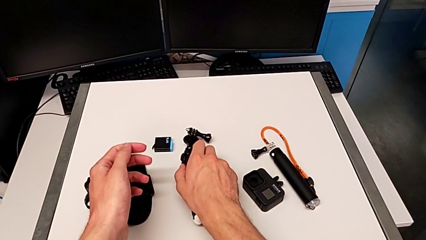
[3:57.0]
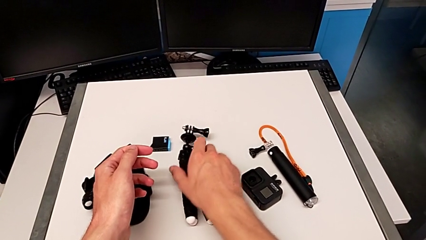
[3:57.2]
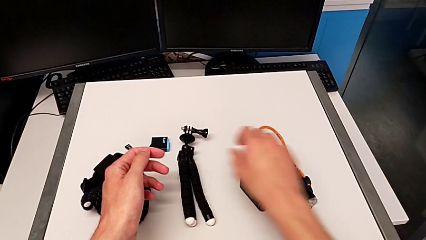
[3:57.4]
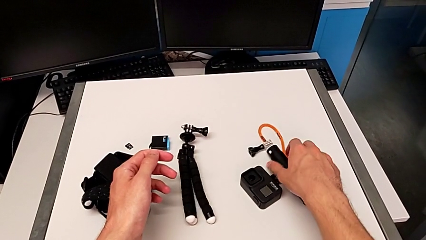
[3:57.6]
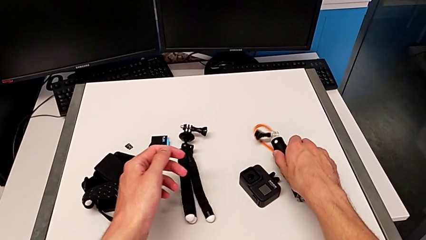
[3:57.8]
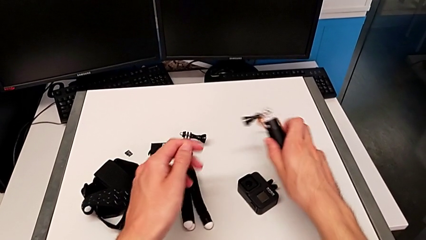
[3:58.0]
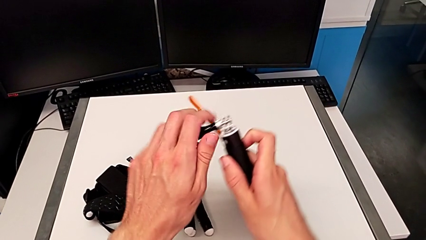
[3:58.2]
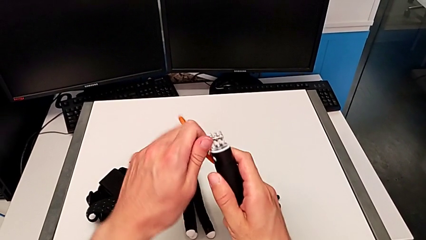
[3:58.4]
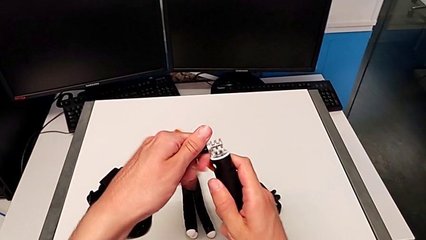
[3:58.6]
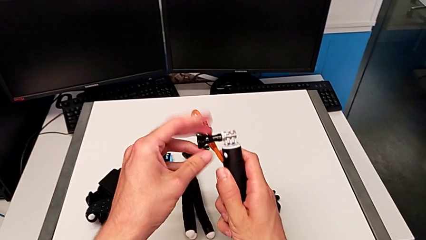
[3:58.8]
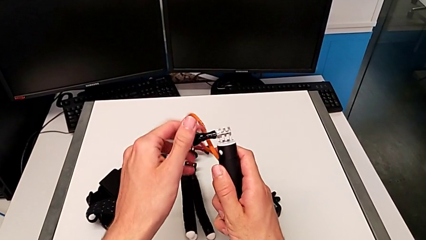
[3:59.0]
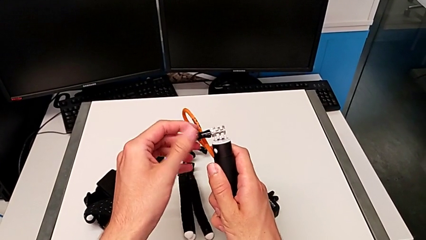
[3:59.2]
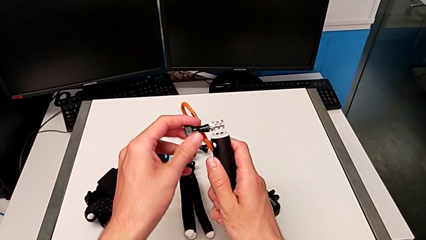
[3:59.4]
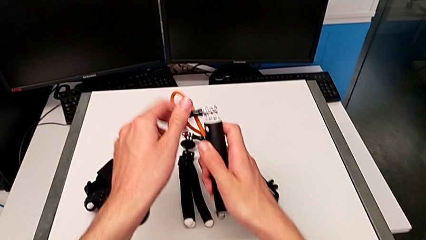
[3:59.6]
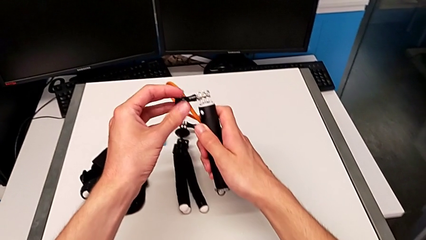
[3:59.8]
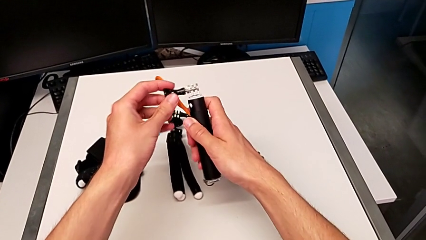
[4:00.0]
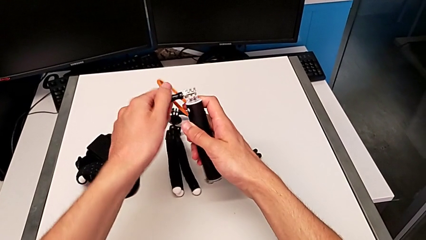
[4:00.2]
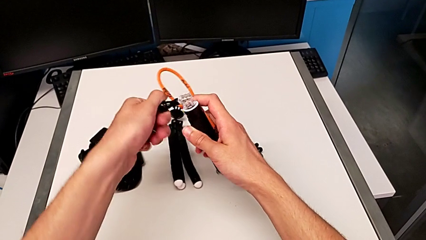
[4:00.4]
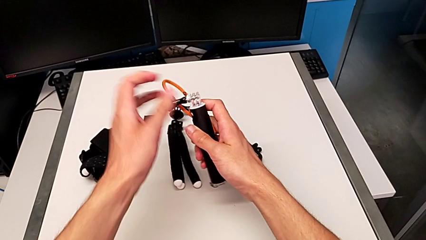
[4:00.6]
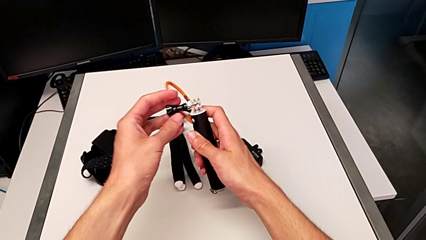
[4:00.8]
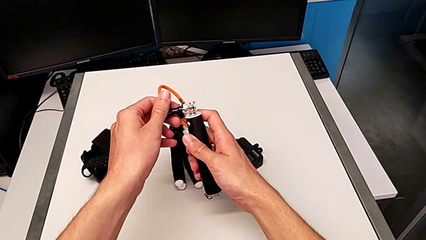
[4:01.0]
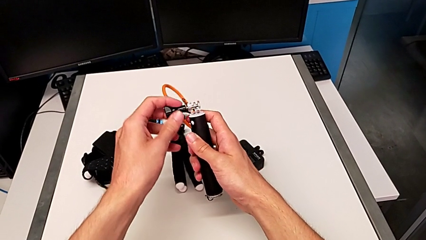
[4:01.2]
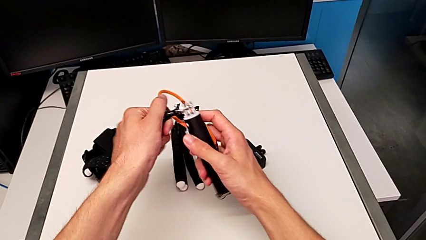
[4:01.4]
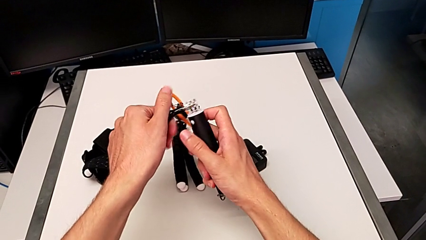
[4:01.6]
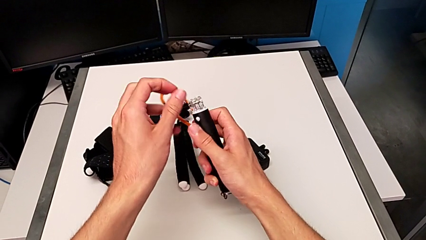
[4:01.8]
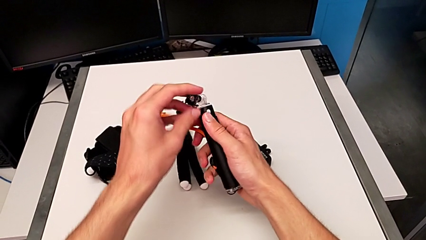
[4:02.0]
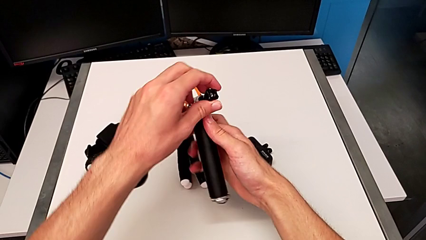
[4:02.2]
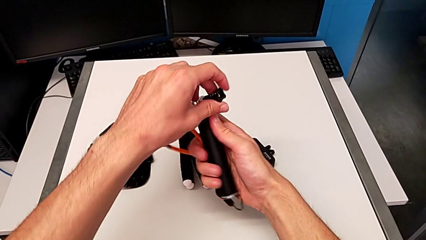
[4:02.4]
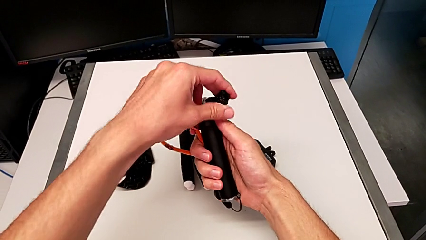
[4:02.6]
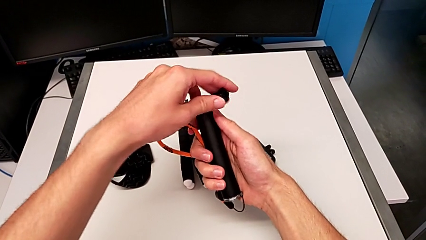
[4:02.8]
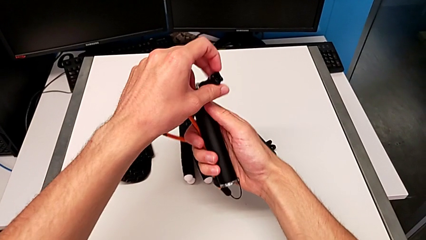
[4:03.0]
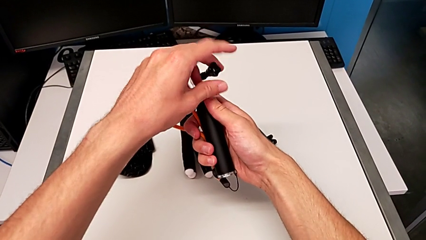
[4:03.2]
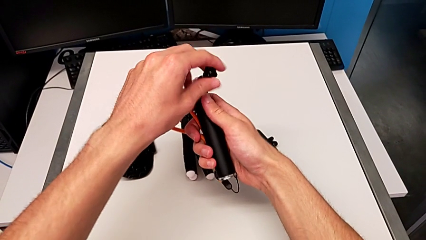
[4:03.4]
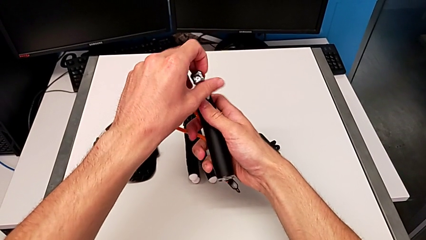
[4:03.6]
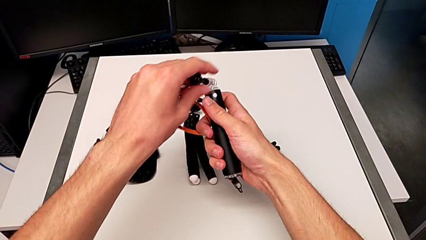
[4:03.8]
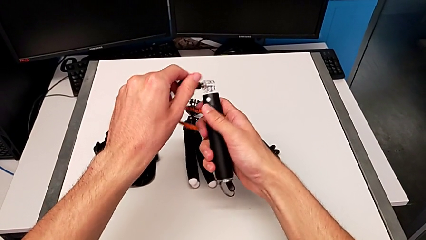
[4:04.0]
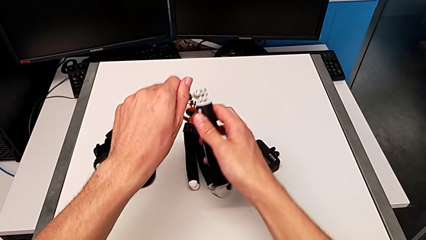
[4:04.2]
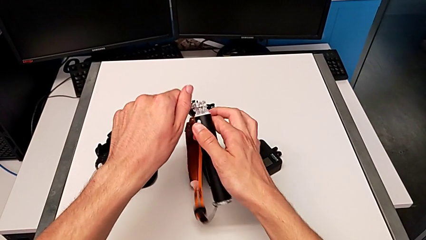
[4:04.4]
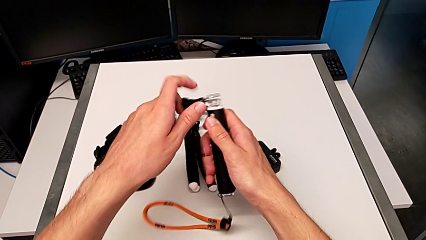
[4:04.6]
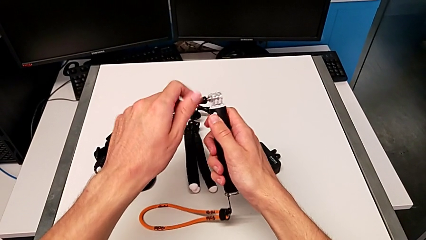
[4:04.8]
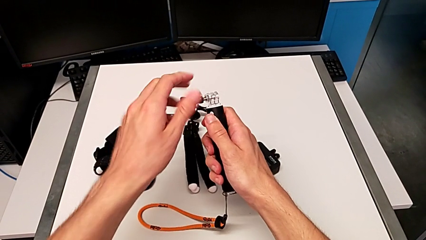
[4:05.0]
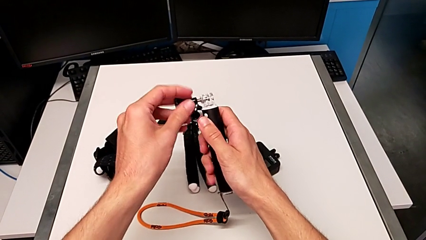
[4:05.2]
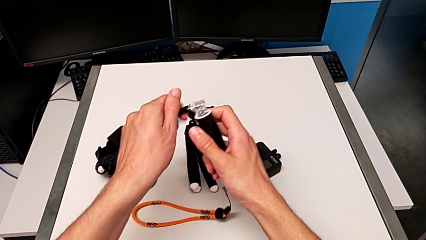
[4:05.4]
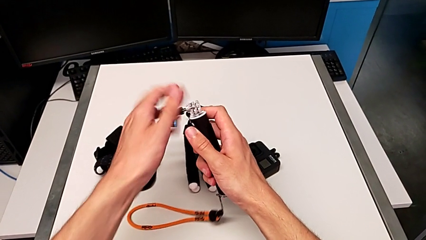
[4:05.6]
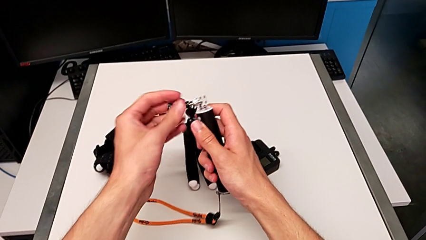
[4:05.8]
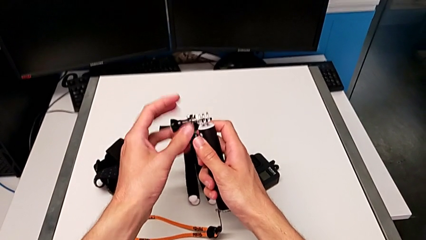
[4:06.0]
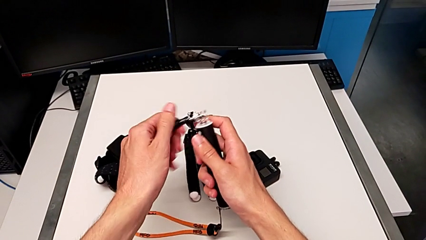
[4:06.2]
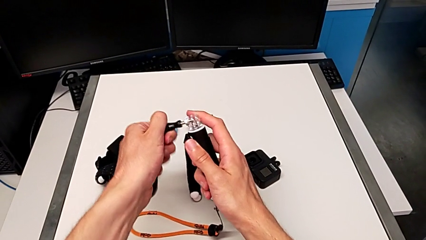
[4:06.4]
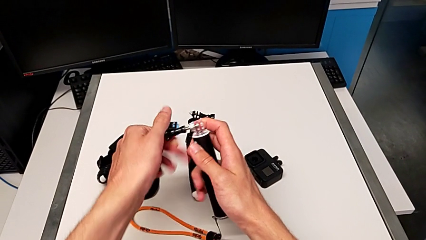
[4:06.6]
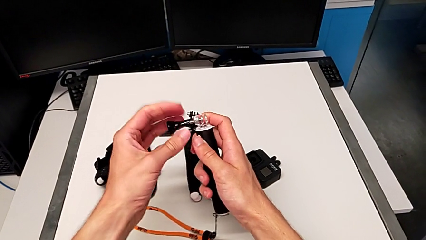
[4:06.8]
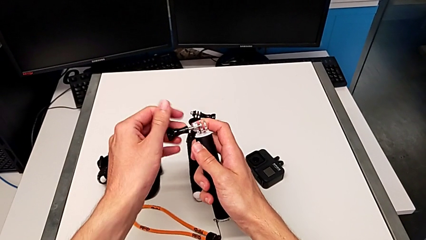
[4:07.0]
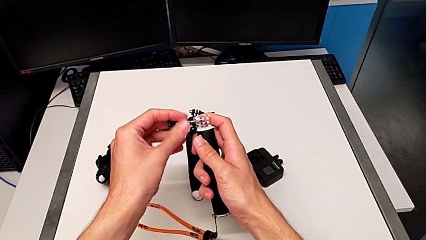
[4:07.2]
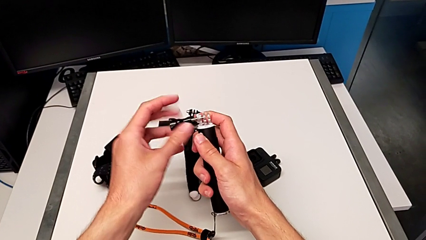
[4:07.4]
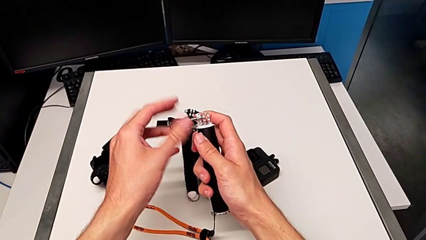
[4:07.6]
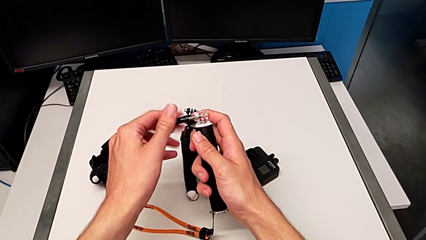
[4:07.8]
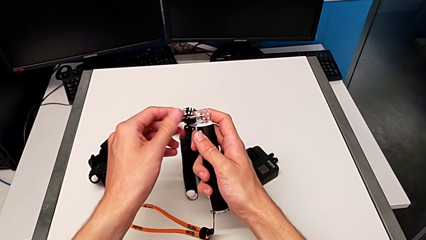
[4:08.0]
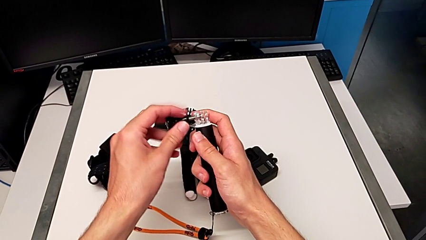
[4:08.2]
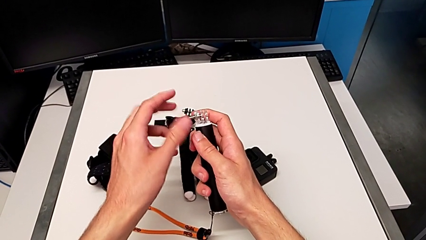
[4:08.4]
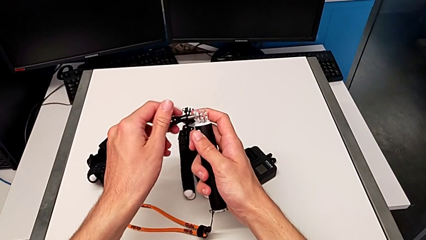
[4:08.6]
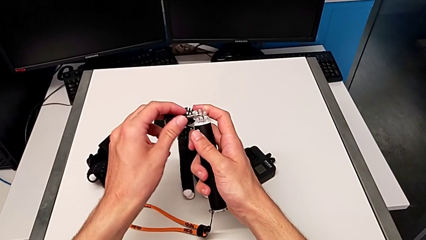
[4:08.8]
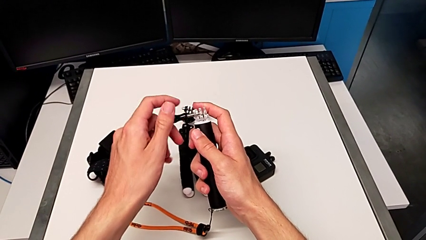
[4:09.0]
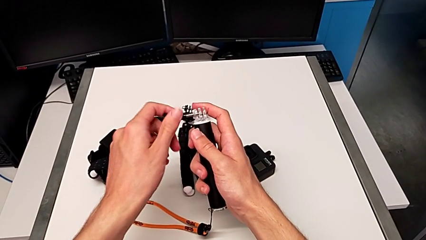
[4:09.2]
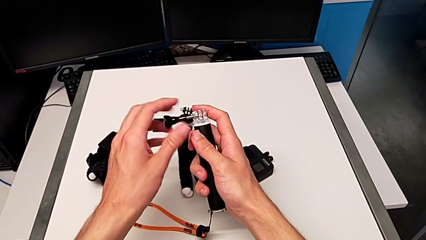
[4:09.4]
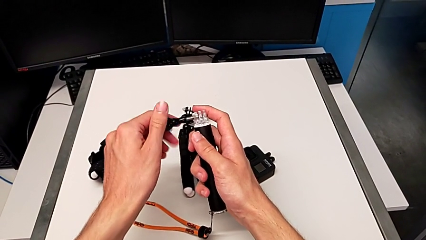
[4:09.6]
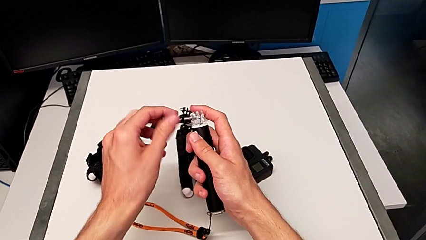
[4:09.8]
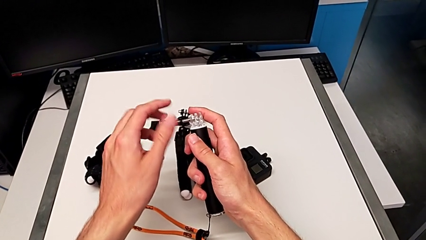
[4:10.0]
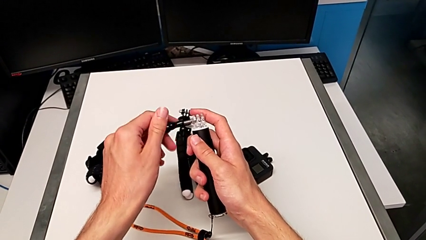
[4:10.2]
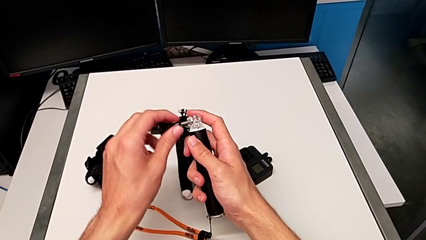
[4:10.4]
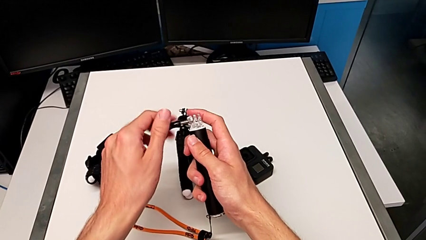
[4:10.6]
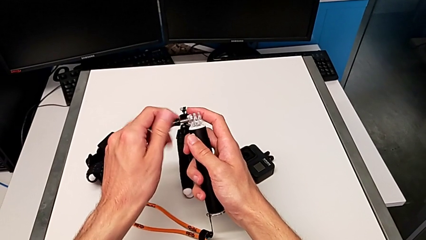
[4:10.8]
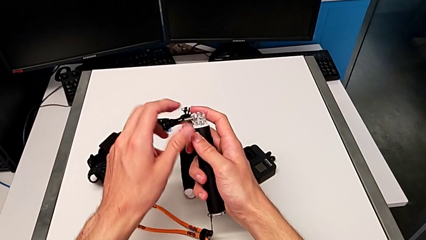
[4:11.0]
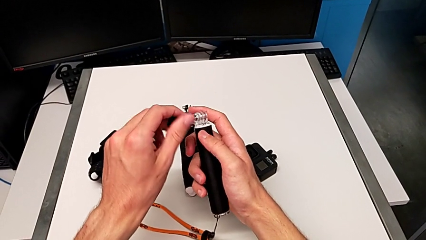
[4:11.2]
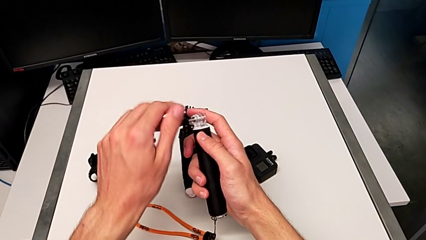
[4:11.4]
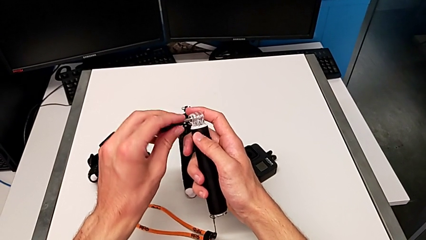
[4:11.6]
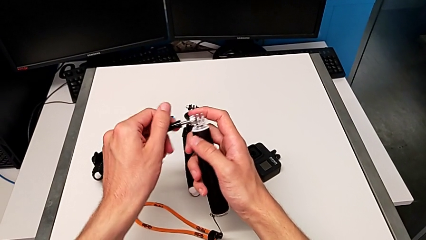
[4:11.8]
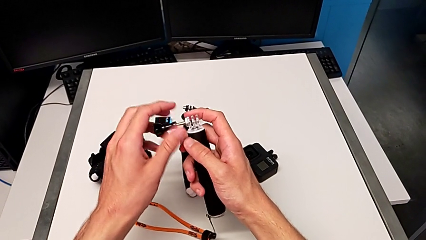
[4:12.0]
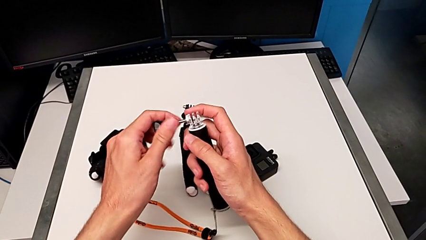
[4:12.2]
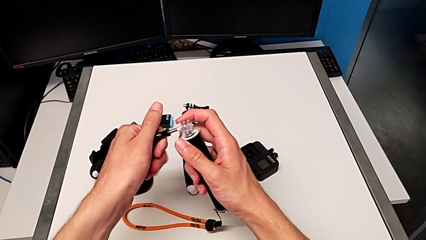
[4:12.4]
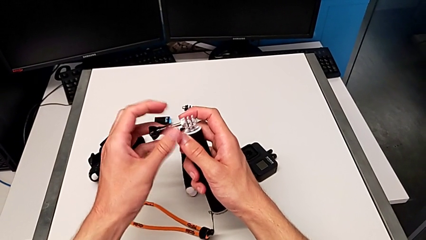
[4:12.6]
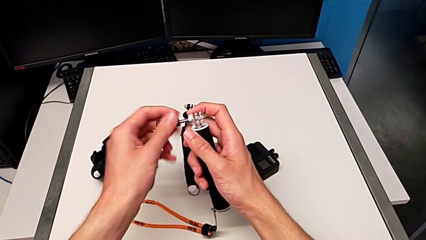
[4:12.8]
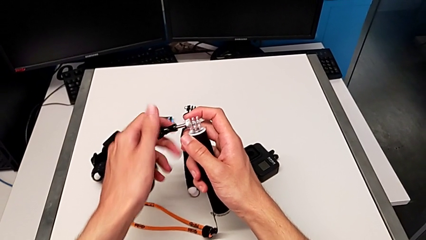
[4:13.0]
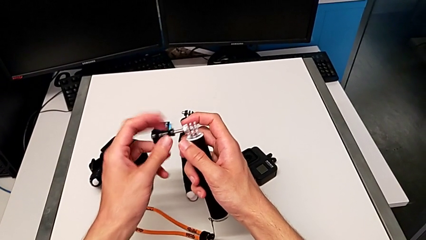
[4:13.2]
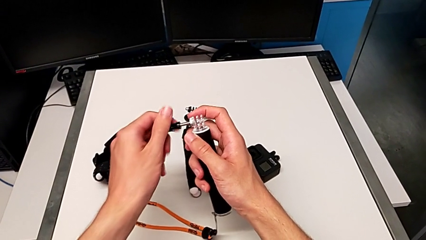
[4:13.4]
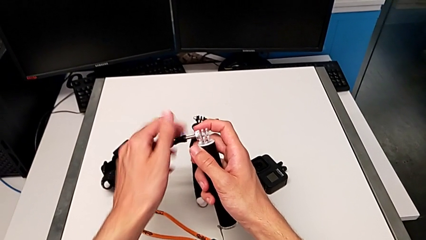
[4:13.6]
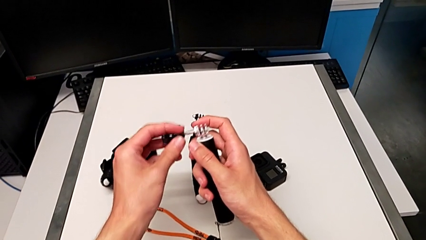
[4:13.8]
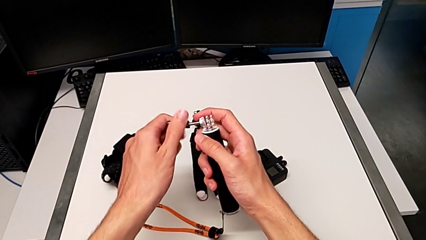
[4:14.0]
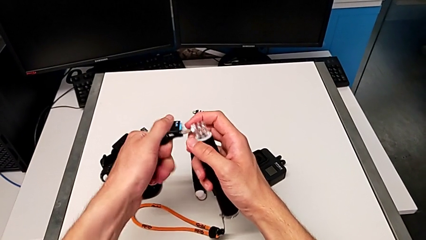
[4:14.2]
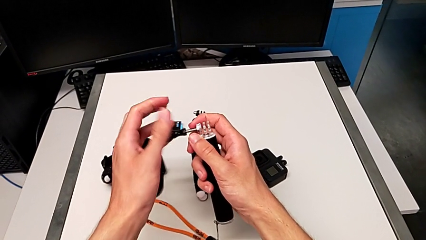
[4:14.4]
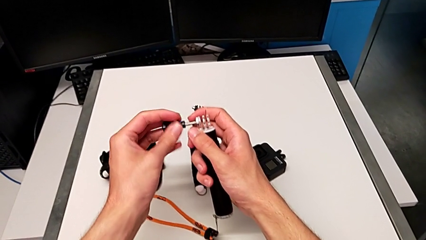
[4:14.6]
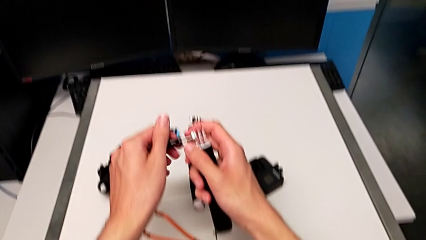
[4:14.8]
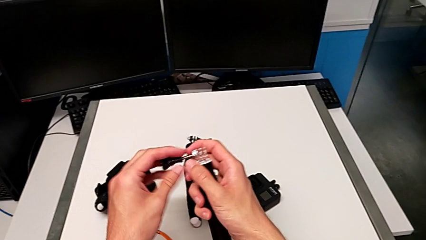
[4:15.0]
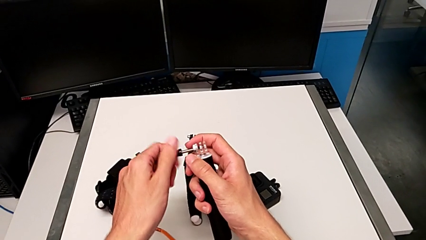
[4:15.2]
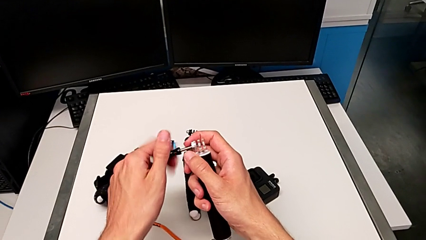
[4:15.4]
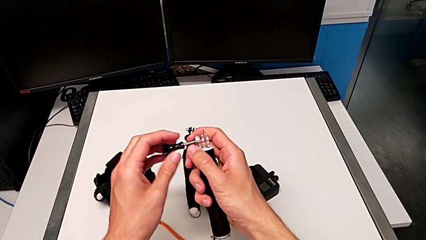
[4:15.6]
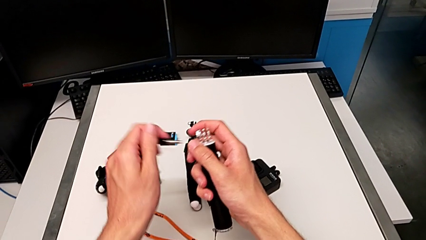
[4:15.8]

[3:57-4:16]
The camera wearer is exchanging the tripod for the handheld grip of the GoPro. They grab the handheld grip and begin to unscrew the screw.
